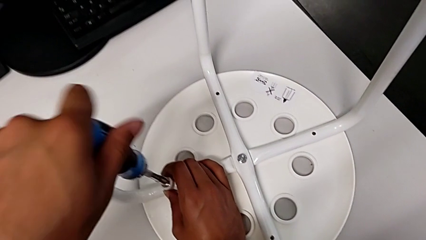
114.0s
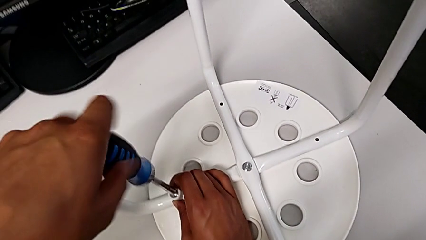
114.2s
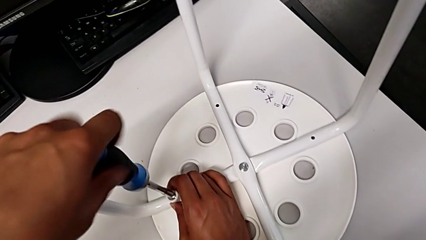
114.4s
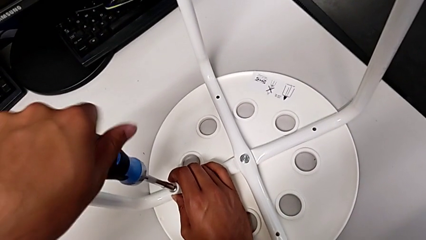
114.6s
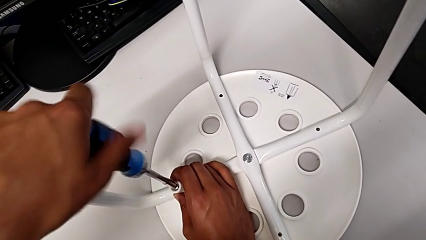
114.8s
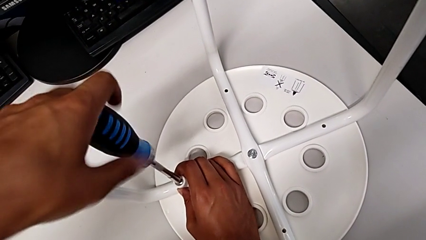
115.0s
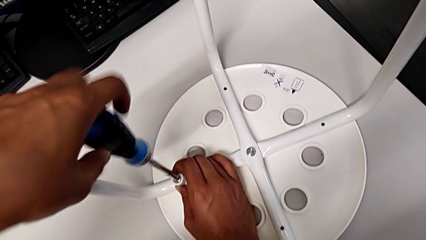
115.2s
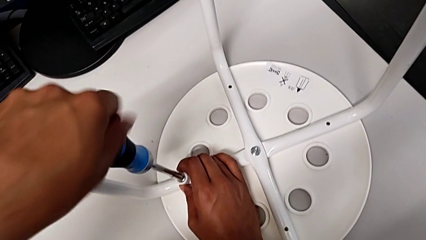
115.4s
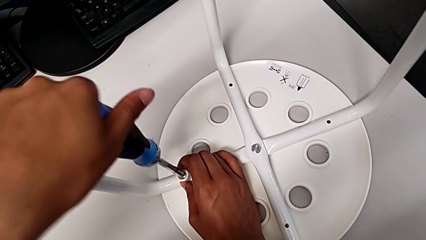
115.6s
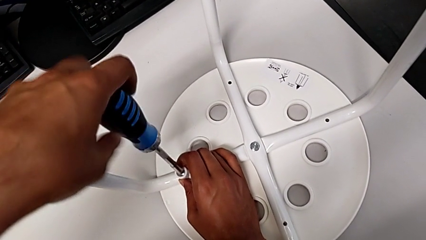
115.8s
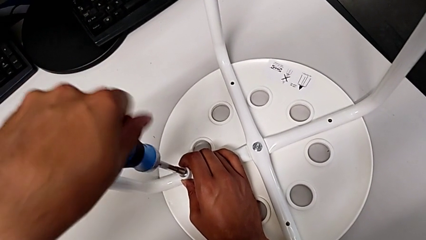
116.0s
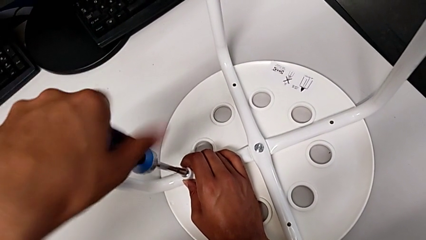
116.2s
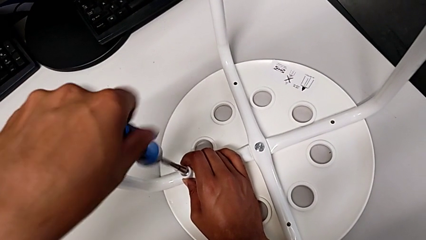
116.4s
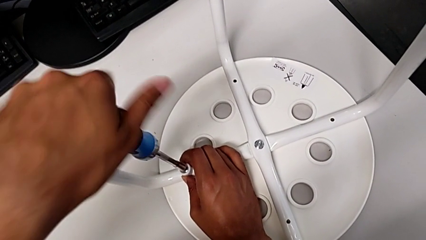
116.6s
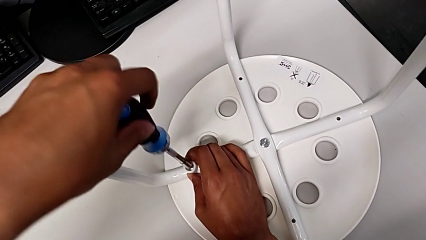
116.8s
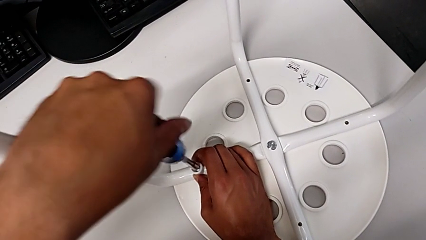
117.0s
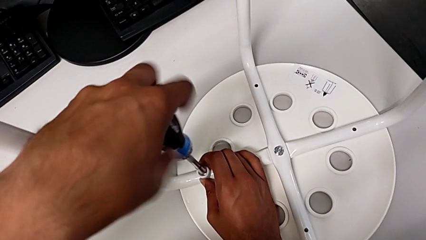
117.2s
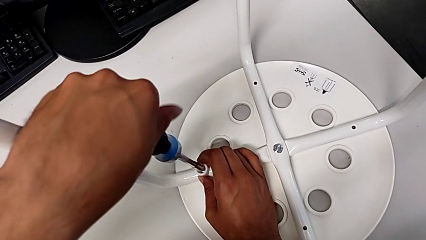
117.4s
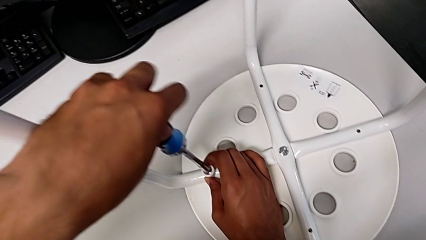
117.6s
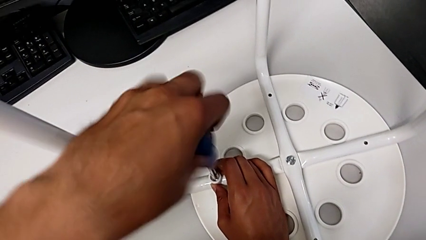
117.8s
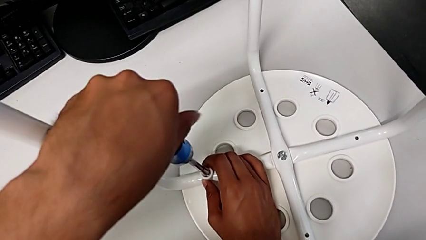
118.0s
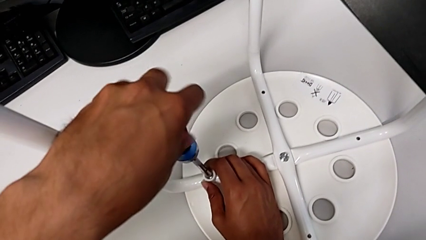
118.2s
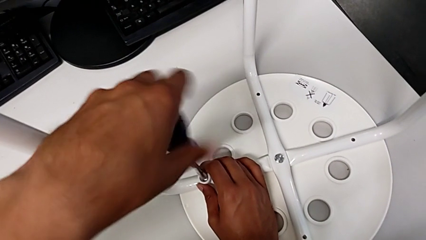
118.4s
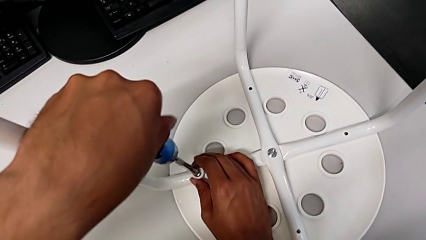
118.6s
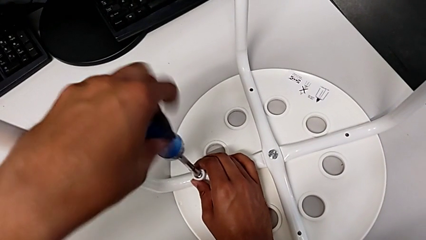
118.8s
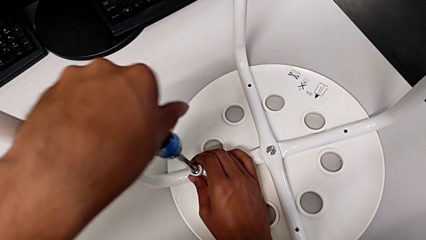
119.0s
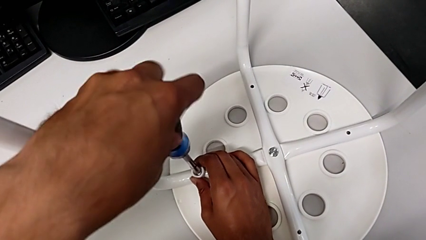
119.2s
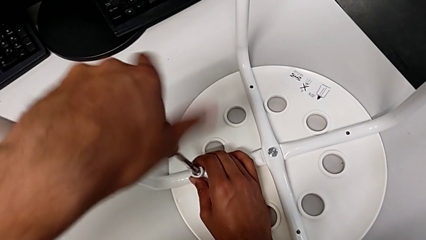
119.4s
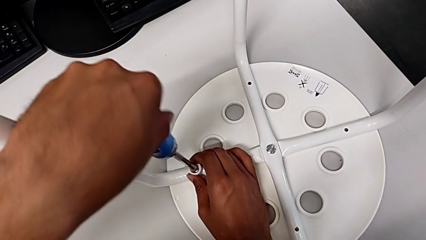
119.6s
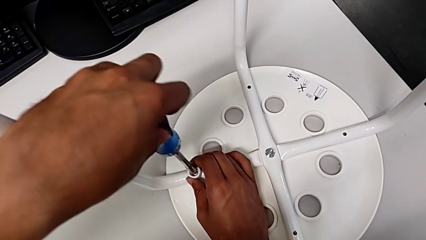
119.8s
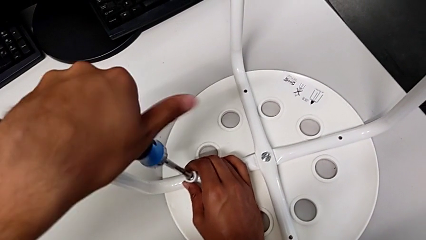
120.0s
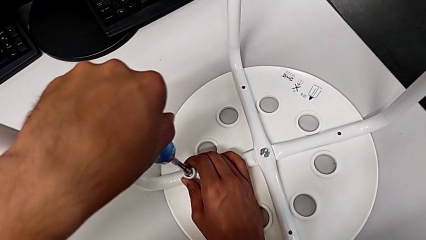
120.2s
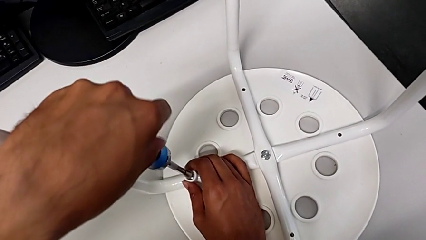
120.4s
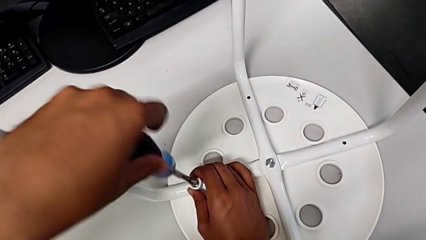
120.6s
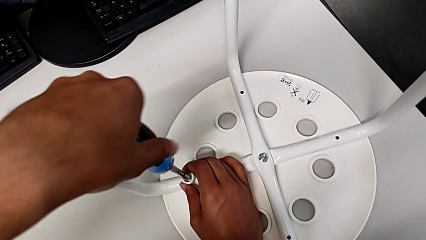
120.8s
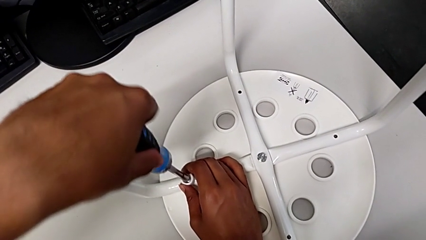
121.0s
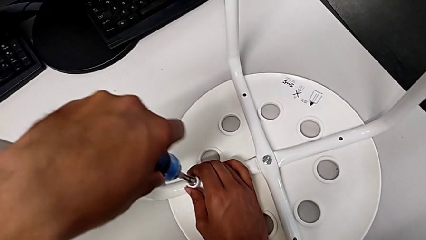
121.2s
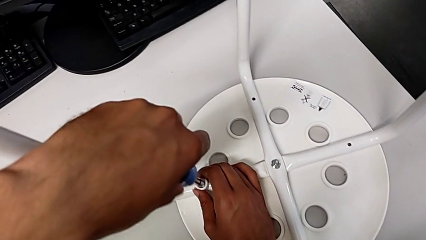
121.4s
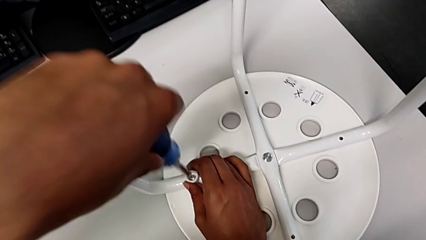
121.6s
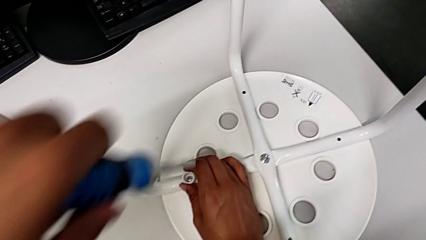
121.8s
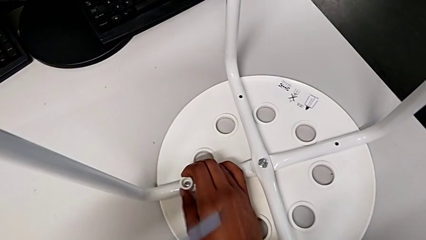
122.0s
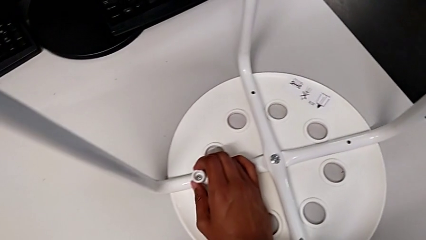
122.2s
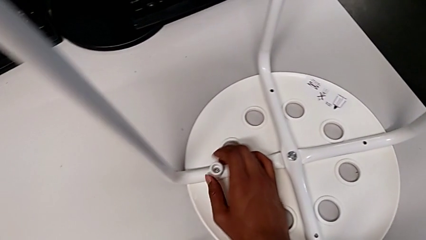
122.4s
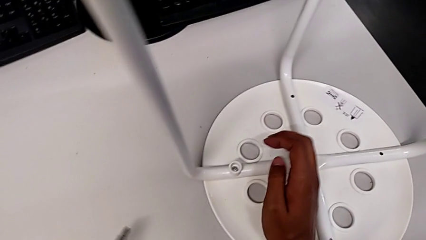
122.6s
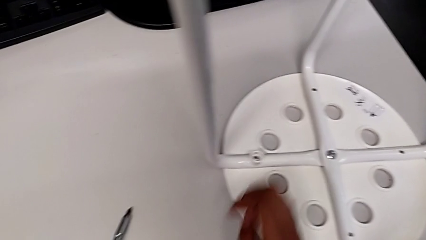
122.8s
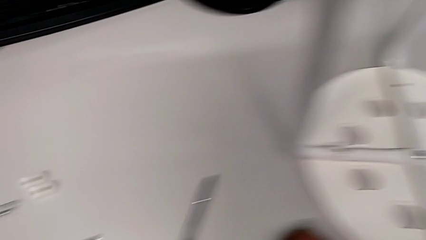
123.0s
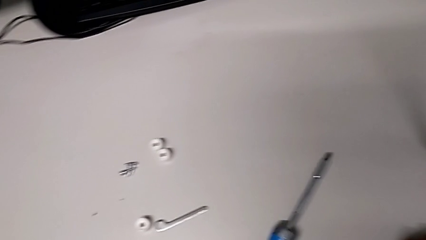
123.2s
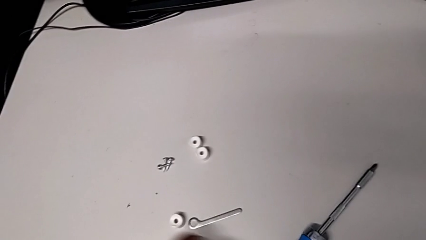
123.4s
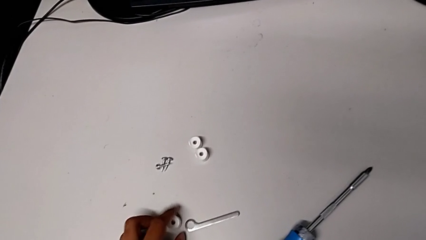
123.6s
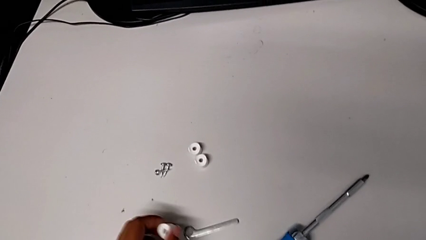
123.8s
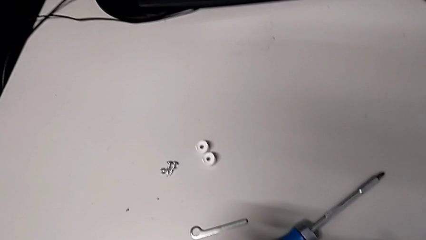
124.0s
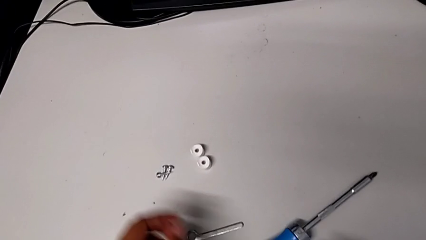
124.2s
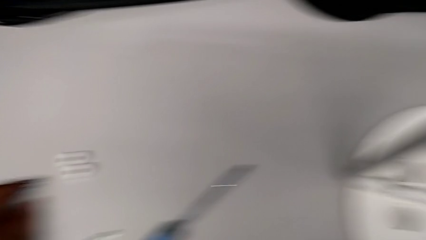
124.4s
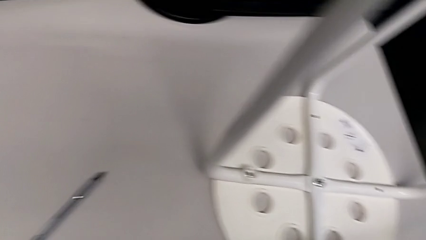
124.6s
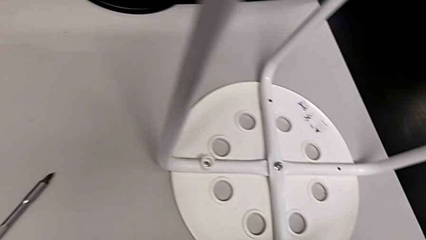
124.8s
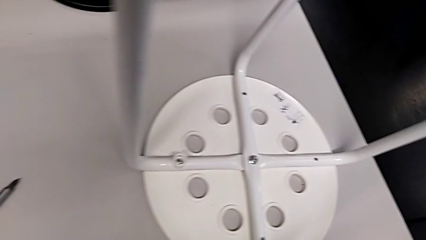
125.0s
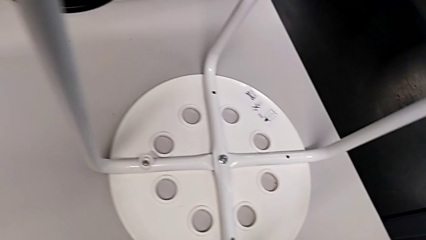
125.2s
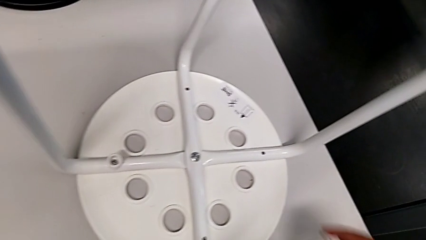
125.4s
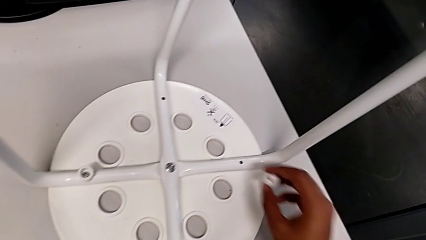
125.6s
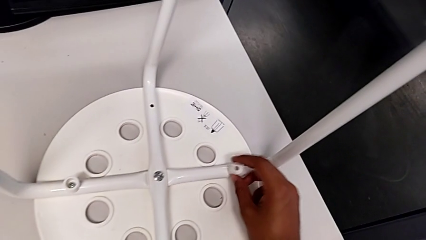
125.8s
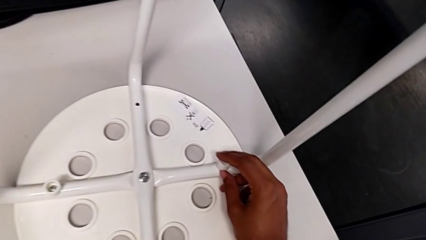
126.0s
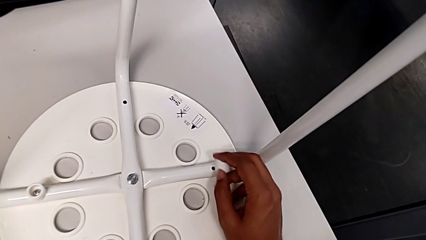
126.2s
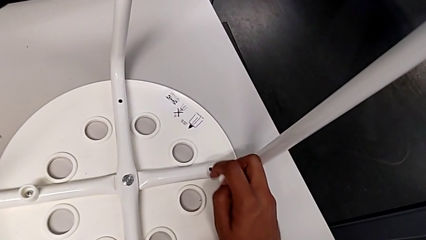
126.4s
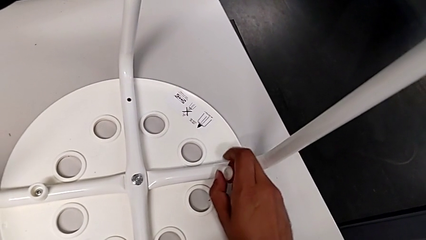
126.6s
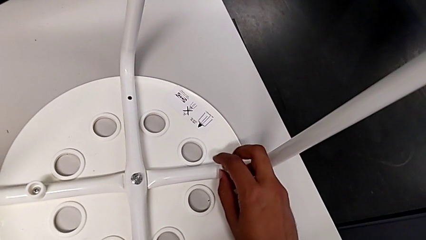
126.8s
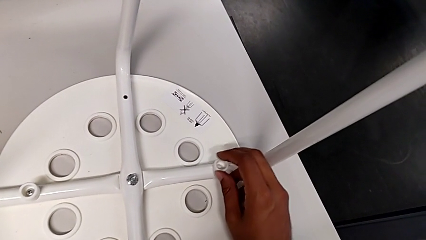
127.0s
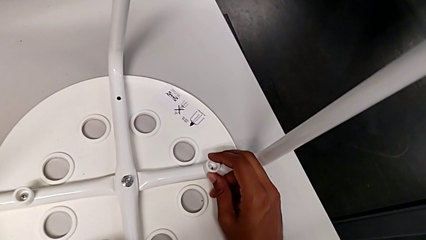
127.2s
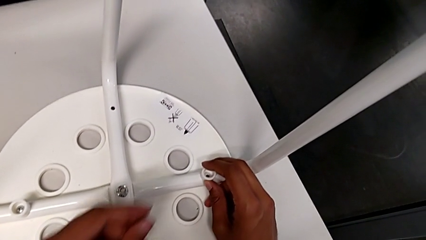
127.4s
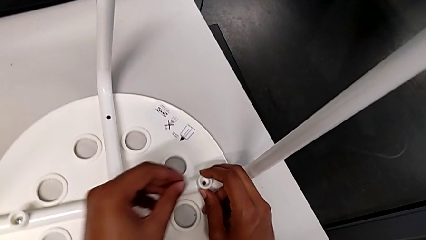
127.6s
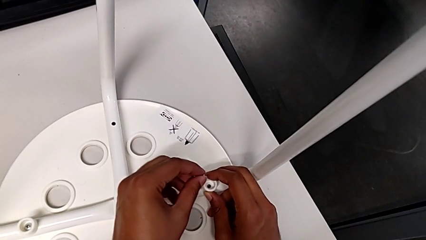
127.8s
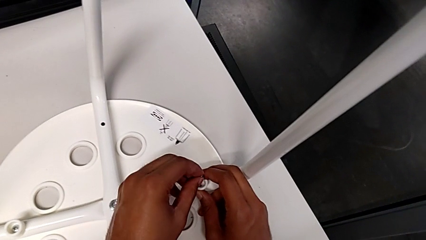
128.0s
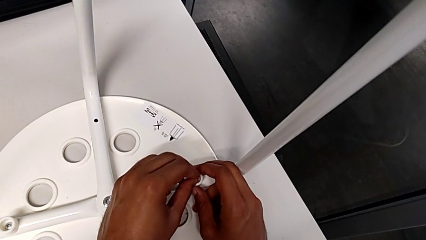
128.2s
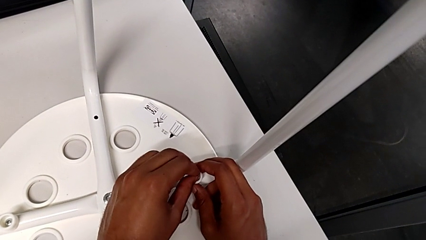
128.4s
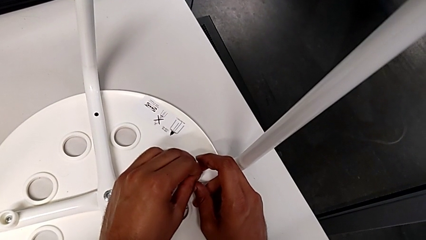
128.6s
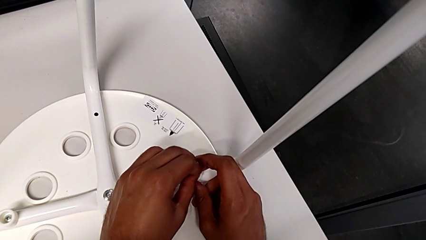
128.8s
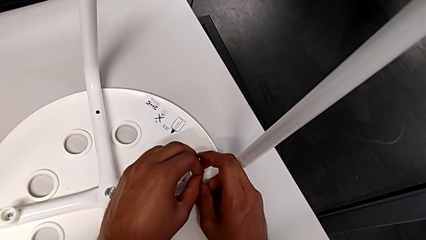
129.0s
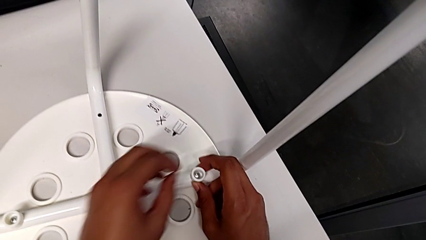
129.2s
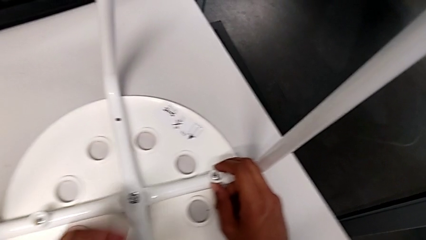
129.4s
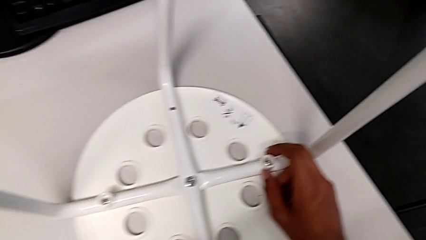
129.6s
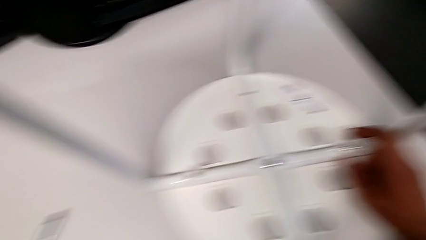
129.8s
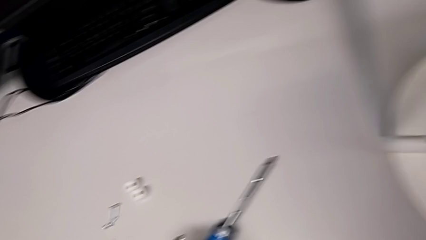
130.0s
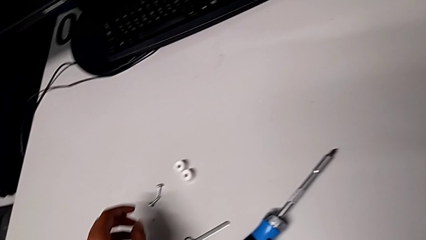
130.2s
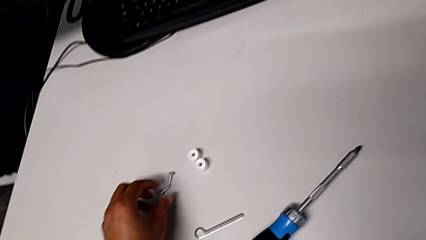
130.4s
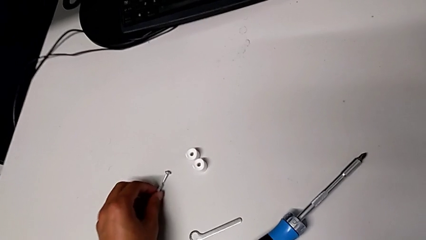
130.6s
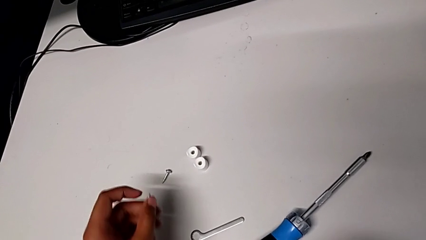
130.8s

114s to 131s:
The camera wearer is placing the seat onto the legs. They screw the first screwdriver, withdraw it, place it, grab the washer, grab the screw, align the washer, insert the second screw and grab the screw.
